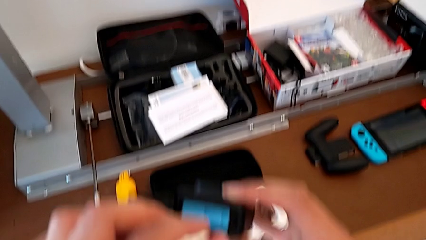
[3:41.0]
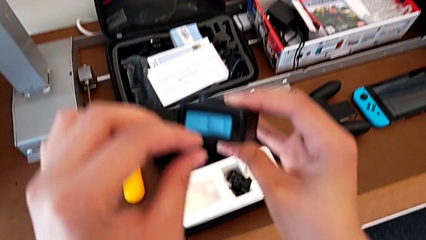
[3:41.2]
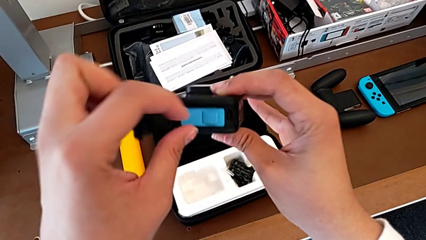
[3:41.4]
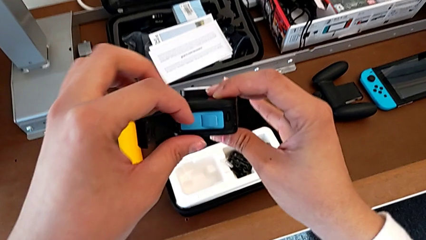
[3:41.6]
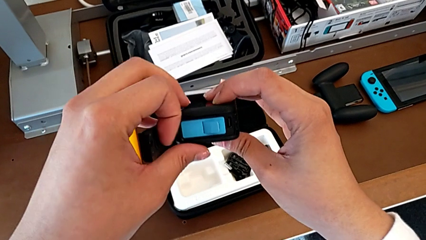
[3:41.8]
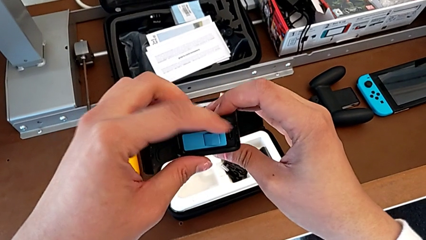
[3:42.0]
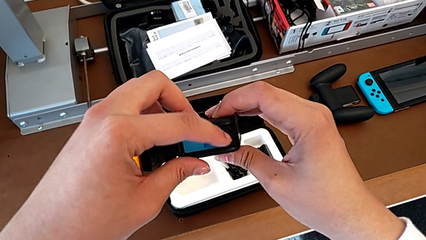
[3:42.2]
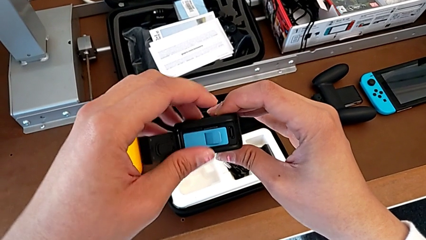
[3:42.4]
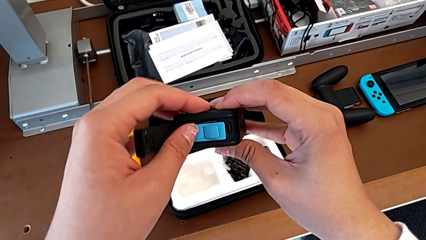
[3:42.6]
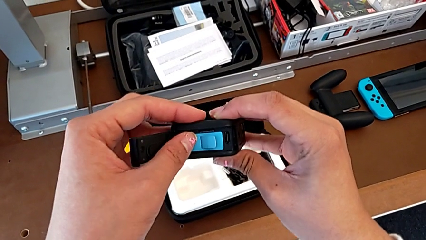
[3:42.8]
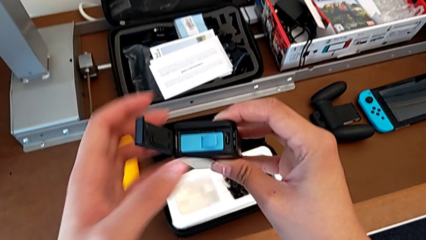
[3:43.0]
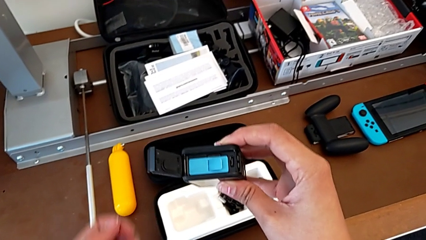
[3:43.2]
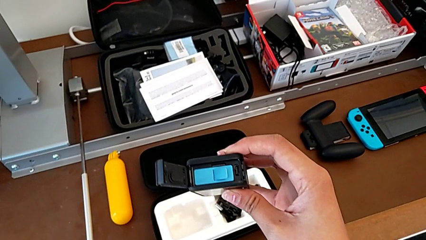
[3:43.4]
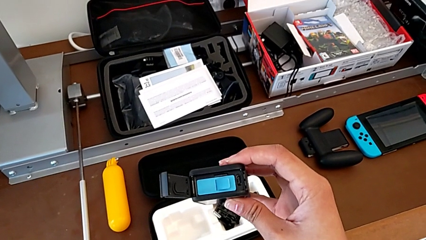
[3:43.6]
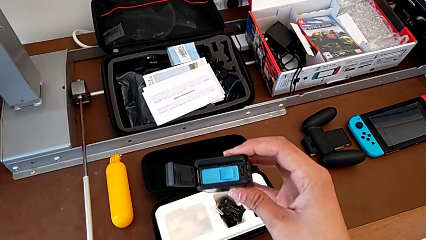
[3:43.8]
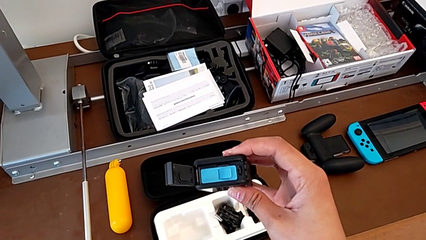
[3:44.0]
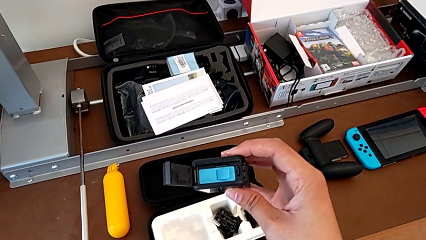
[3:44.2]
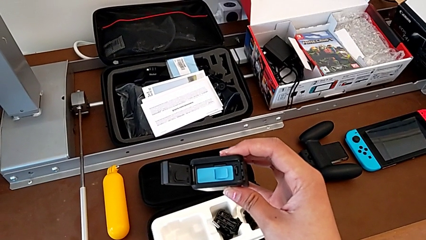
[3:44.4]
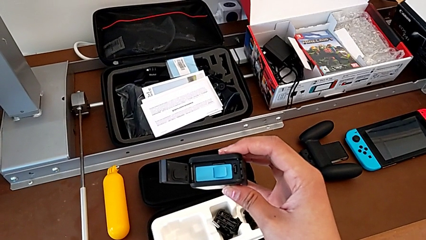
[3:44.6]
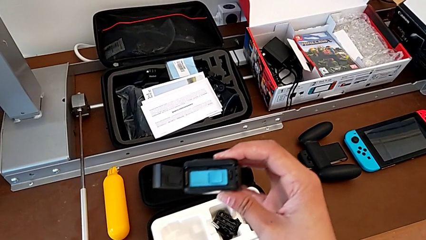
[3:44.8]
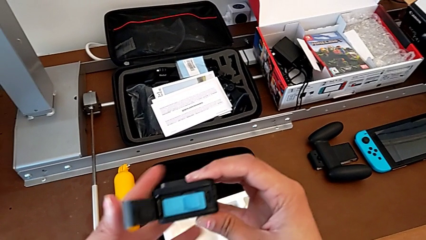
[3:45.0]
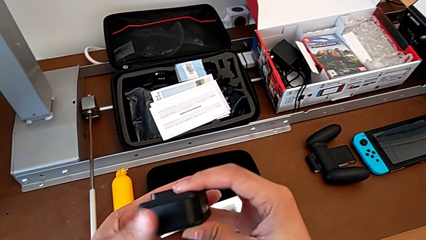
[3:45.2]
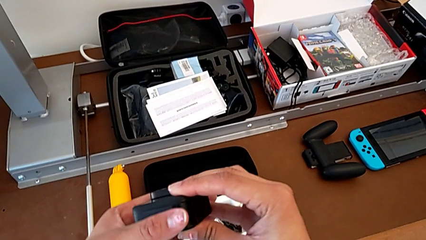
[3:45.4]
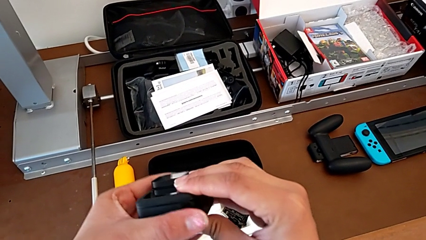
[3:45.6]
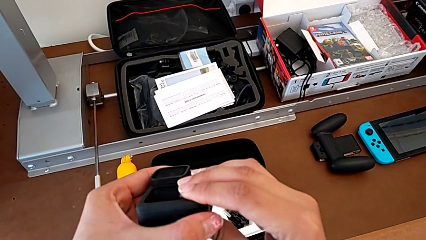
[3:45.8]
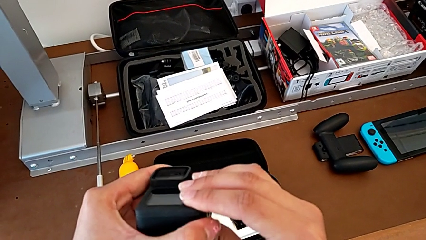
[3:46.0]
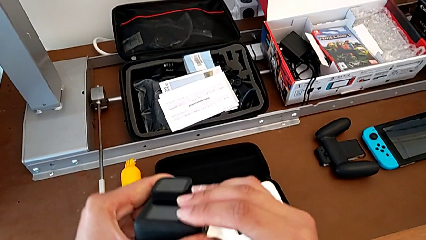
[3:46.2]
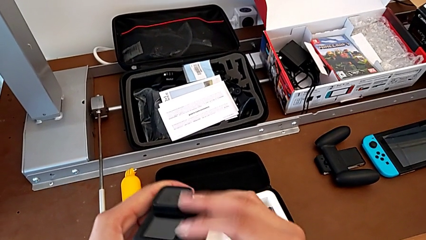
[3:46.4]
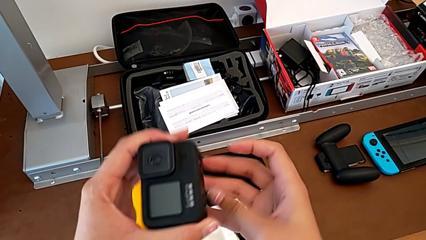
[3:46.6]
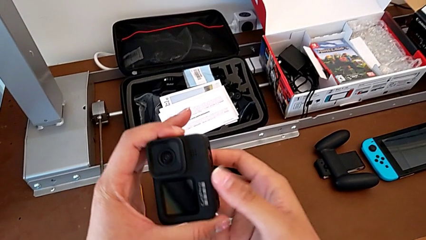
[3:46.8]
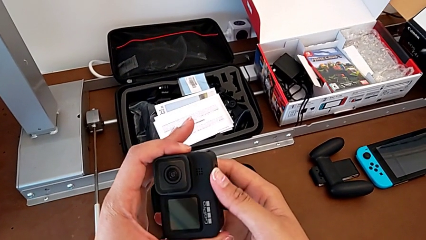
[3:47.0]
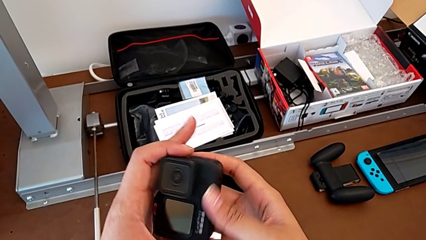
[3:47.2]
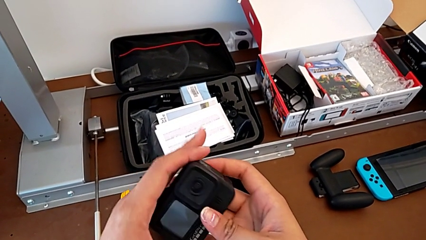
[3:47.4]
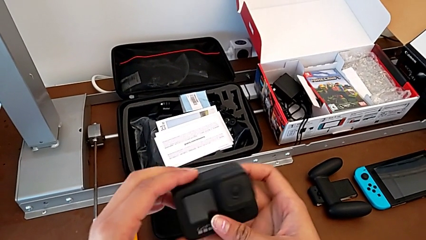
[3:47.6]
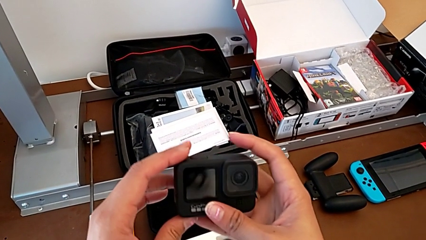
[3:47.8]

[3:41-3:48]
The camera wearer is inserting an SD card. They hold the GoPro and close the battery door.

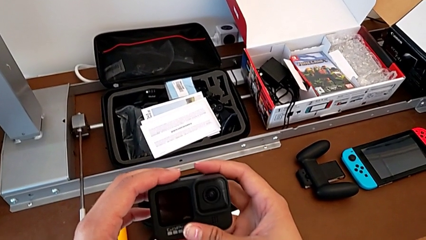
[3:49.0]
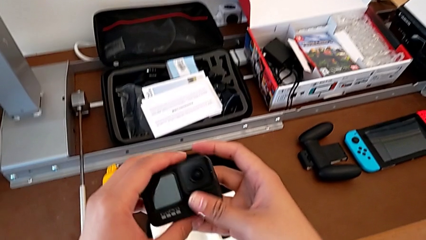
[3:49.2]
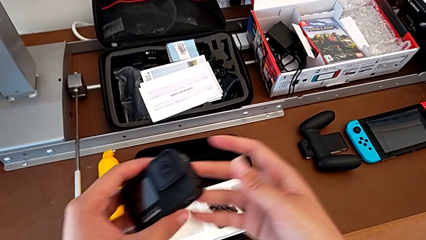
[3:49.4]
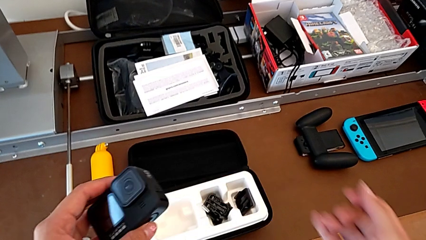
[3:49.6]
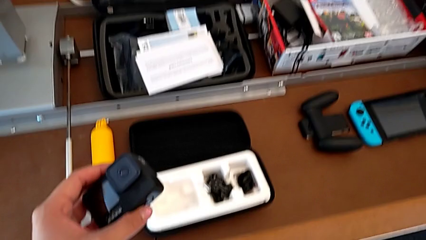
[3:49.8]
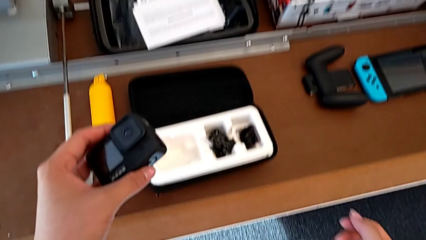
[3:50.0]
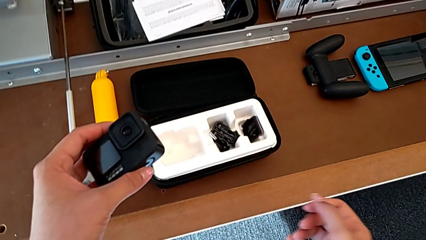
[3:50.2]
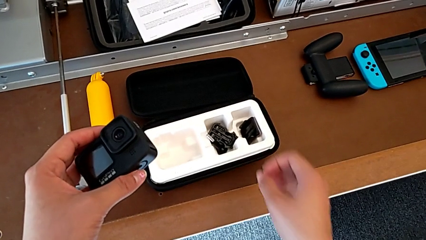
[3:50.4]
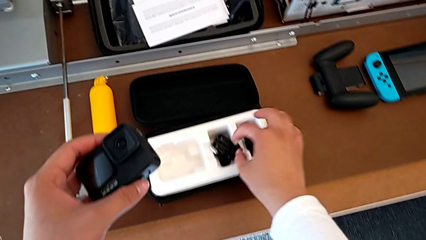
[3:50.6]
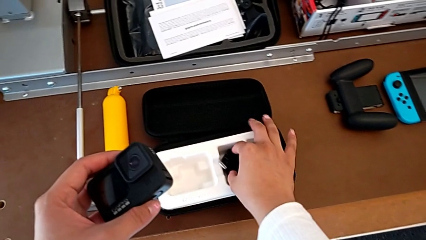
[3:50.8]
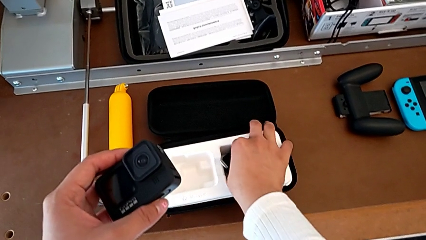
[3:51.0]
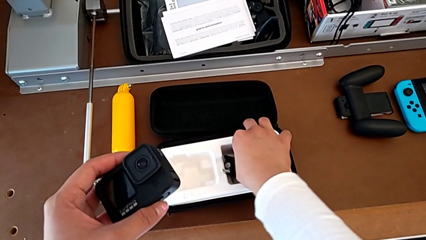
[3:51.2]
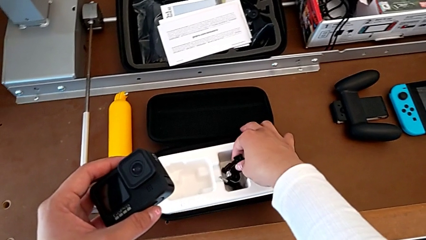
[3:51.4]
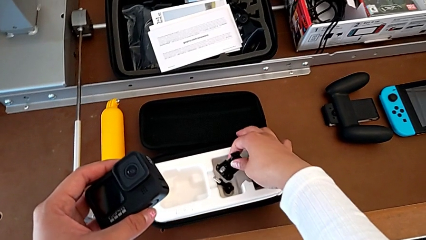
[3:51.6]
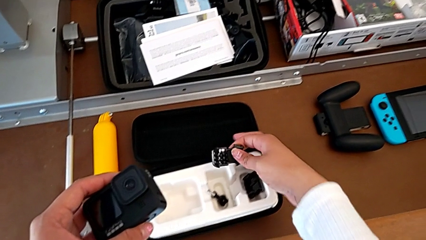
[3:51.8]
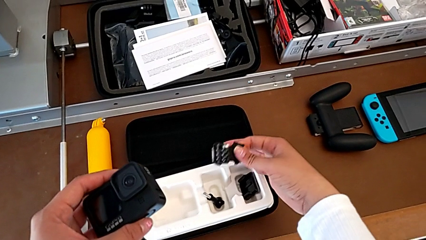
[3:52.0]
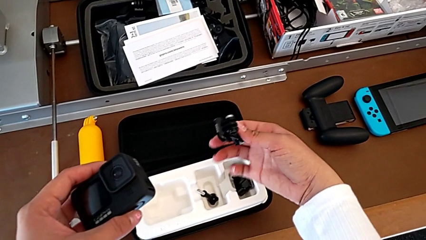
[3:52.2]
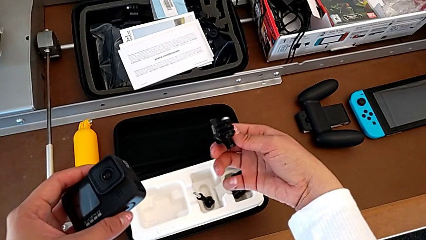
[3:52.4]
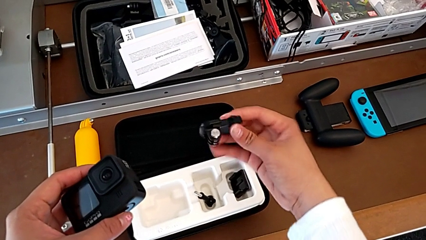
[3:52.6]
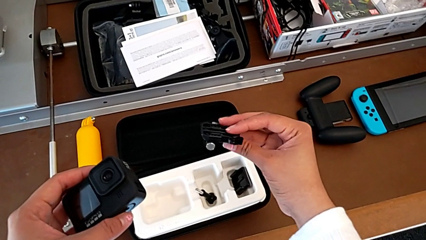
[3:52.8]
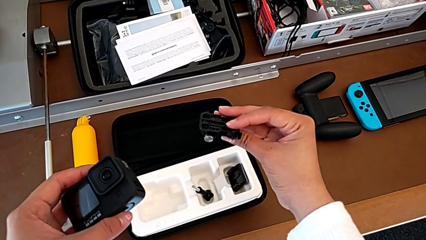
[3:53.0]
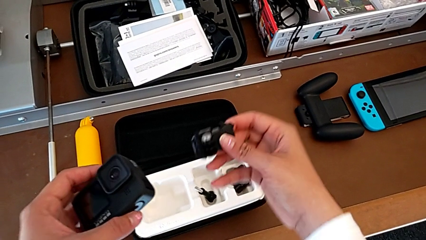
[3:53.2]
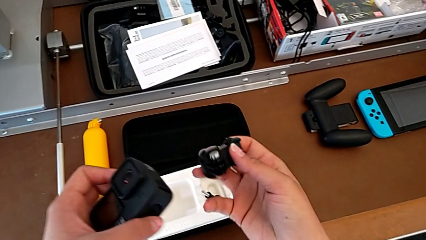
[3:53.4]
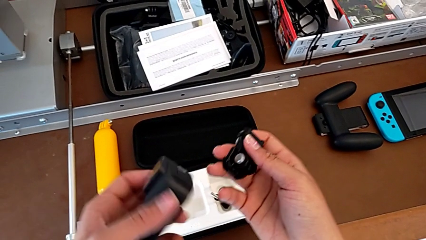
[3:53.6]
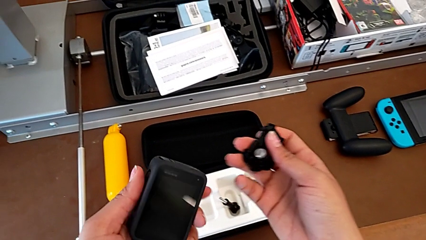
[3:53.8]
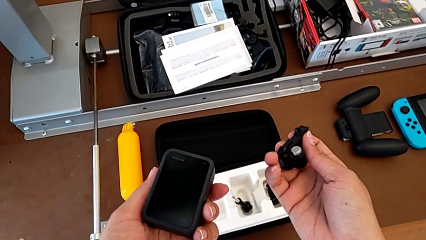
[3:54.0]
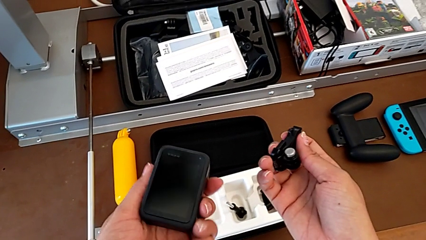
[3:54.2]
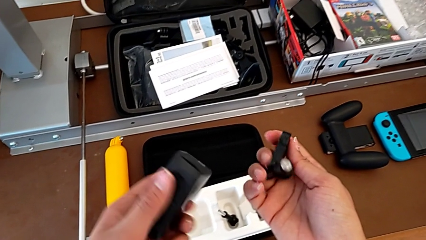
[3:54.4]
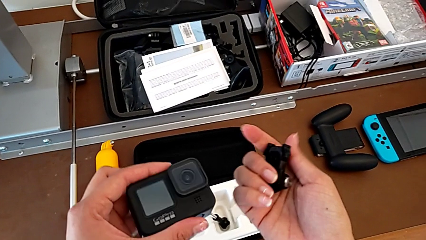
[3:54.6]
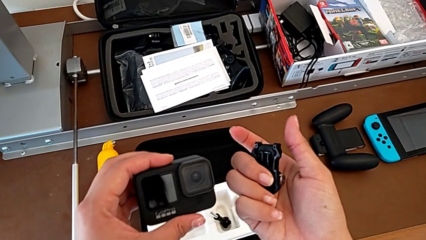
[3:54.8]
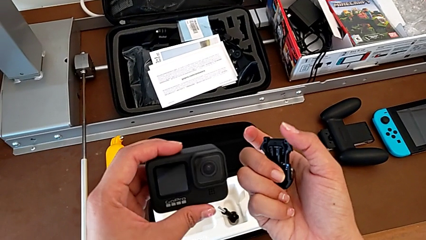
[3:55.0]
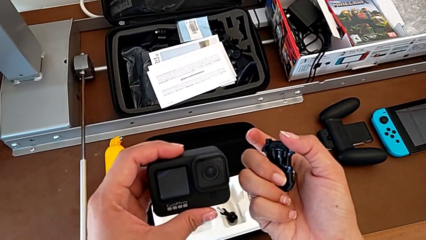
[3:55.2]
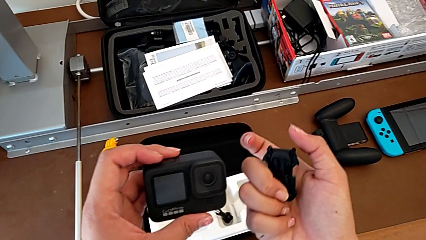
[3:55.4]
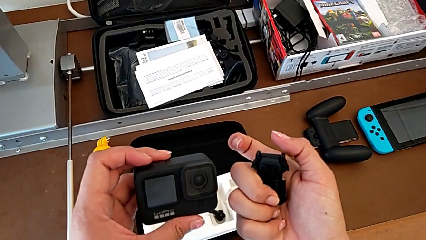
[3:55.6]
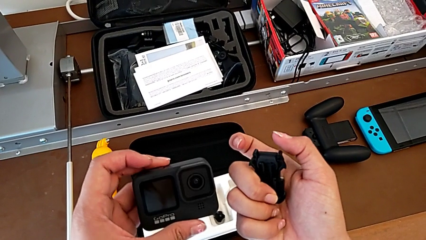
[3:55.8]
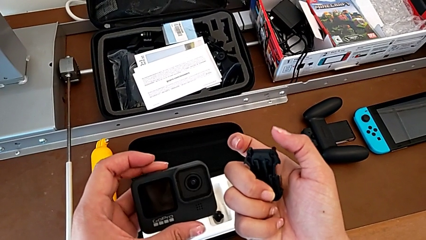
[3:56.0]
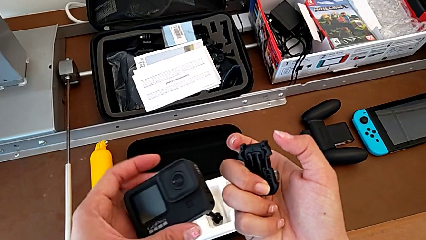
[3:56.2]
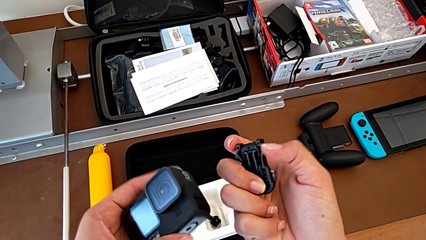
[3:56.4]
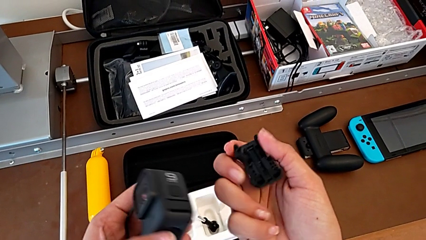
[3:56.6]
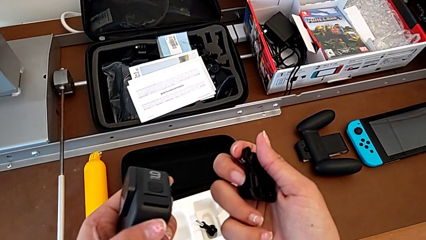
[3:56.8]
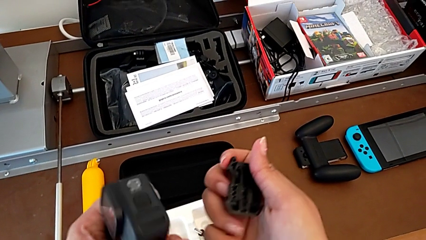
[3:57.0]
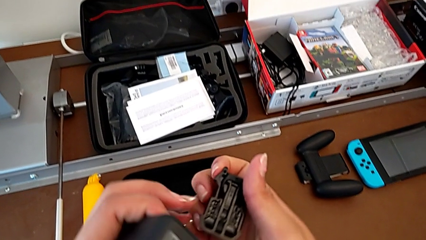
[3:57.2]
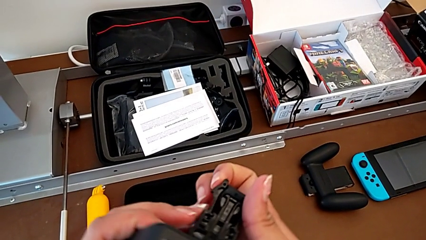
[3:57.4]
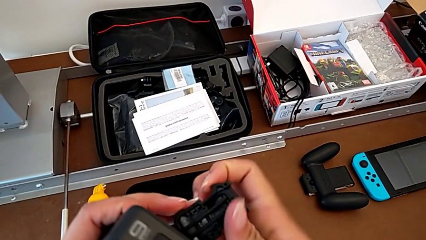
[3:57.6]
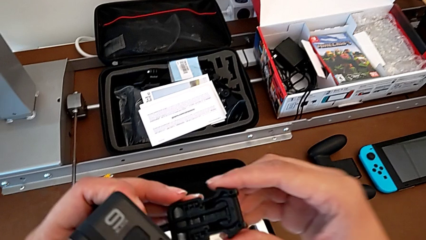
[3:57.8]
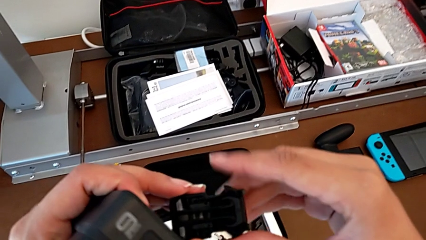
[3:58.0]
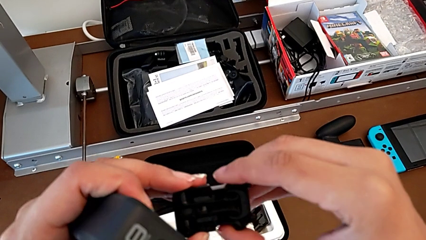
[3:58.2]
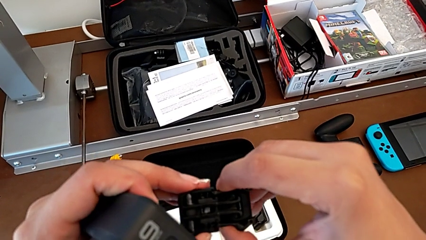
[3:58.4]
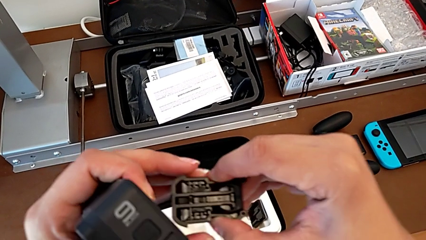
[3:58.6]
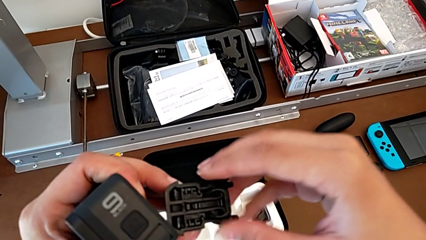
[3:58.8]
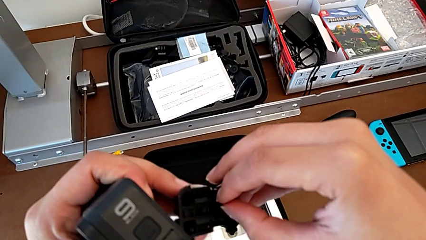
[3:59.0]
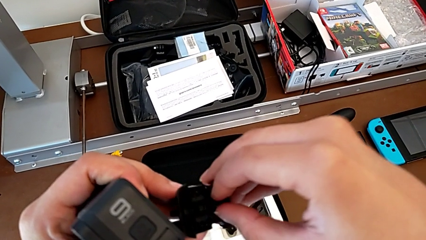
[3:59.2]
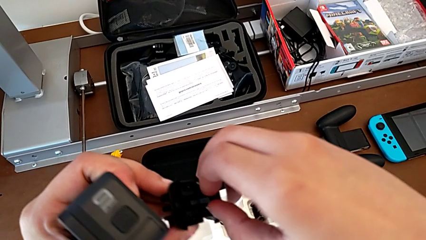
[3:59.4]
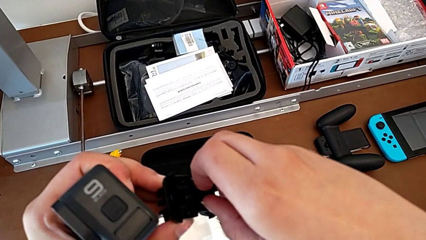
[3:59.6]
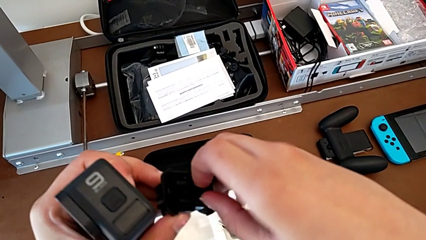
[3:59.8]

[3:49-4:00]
The camera wearer is attaching the strap to the GoPro. They hold the GoPro, grab the strap, lift it, inspect the GoPro and pull the strap.
